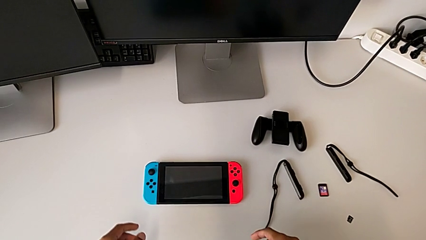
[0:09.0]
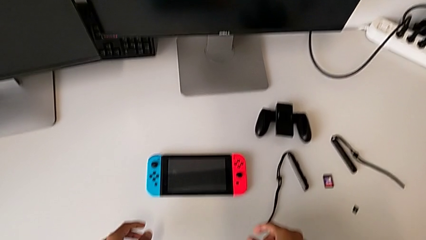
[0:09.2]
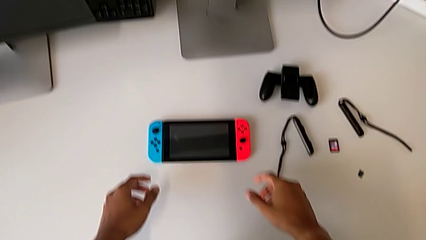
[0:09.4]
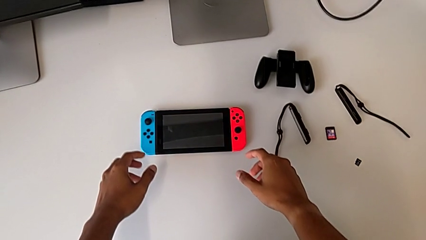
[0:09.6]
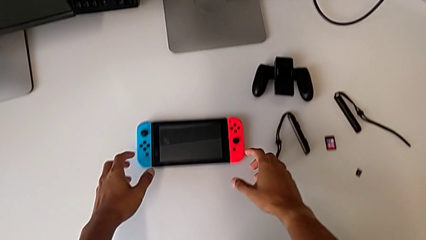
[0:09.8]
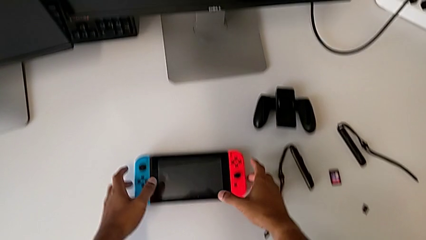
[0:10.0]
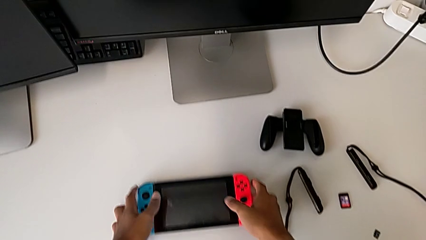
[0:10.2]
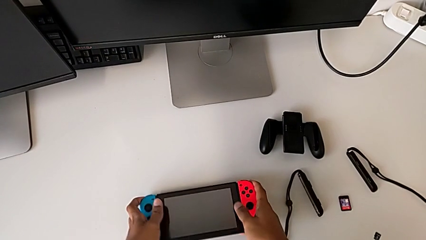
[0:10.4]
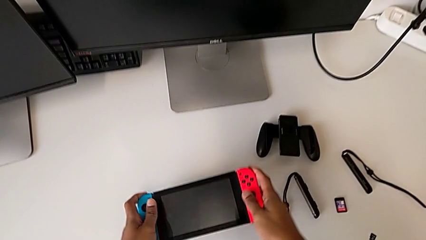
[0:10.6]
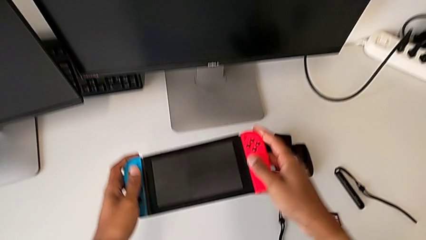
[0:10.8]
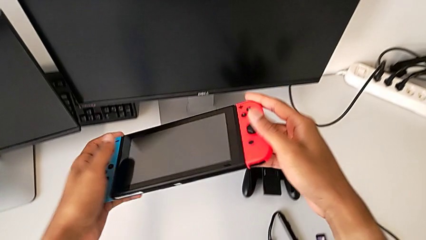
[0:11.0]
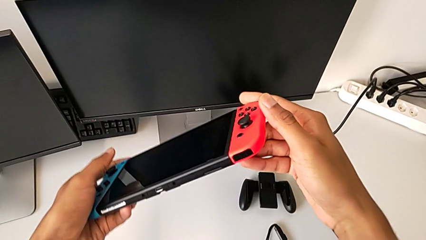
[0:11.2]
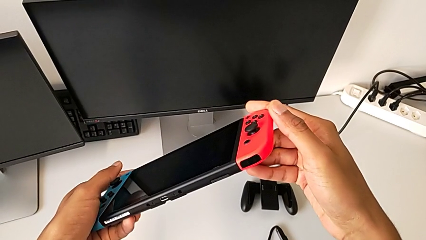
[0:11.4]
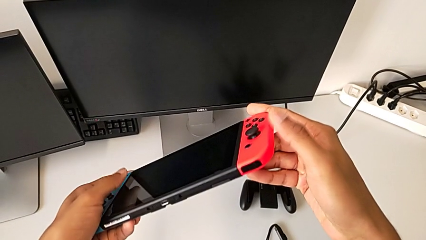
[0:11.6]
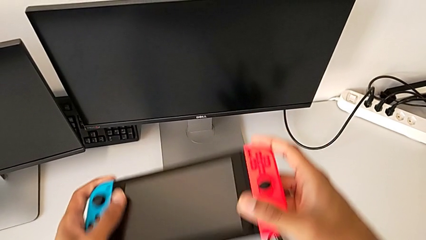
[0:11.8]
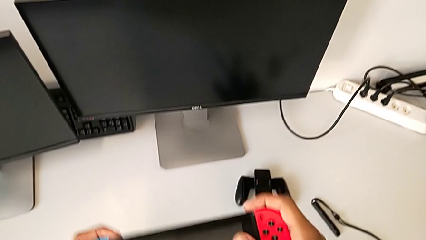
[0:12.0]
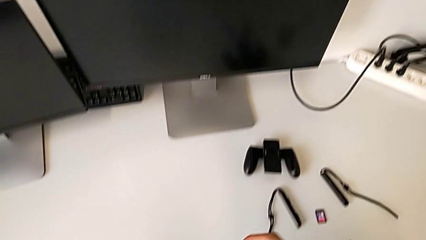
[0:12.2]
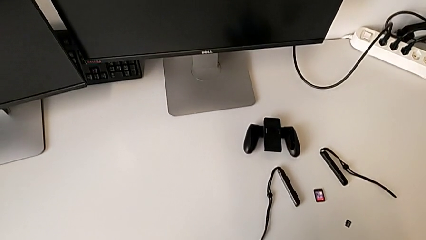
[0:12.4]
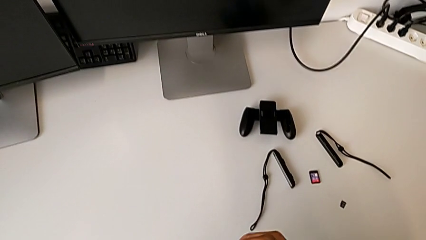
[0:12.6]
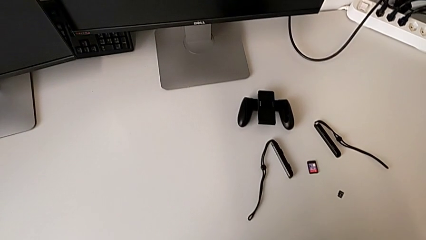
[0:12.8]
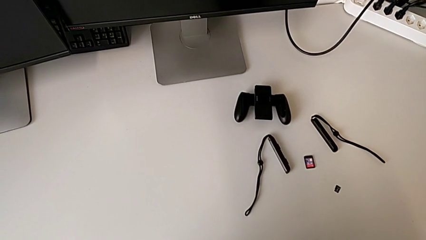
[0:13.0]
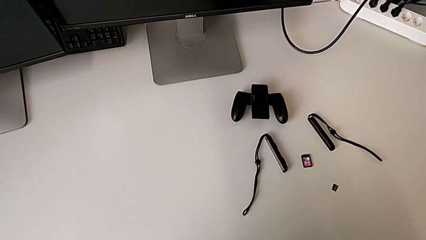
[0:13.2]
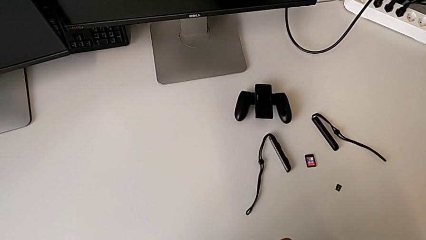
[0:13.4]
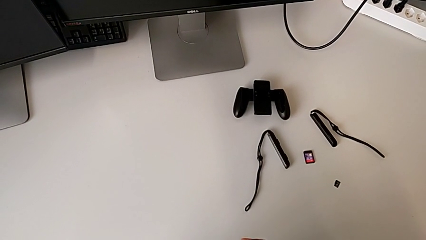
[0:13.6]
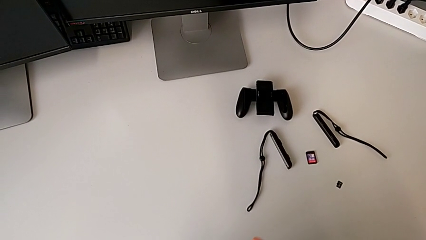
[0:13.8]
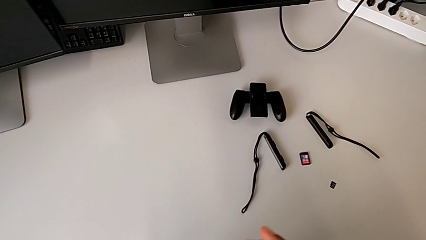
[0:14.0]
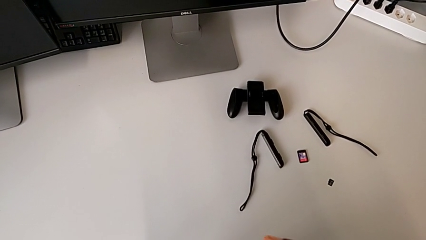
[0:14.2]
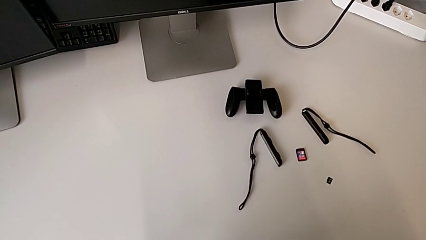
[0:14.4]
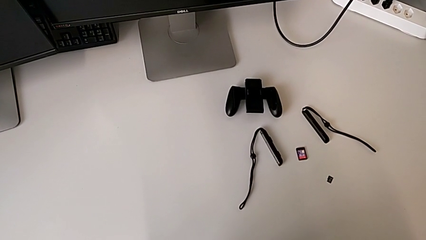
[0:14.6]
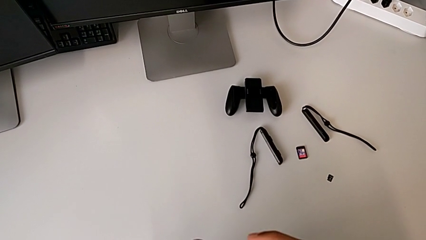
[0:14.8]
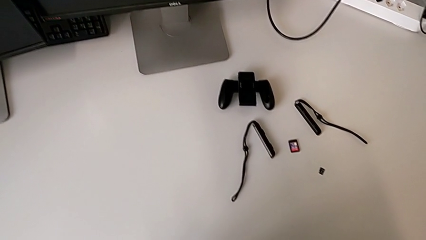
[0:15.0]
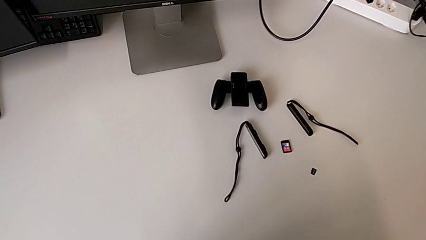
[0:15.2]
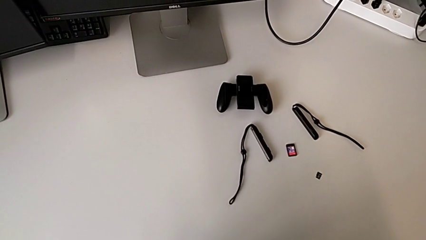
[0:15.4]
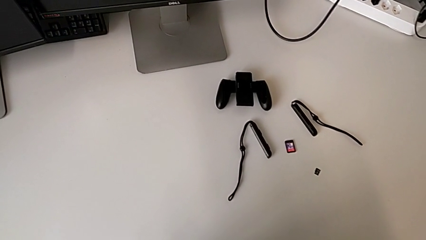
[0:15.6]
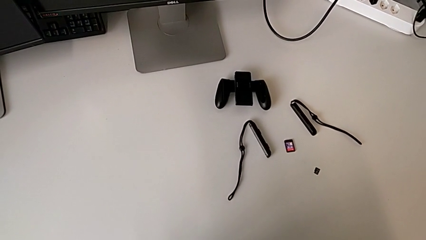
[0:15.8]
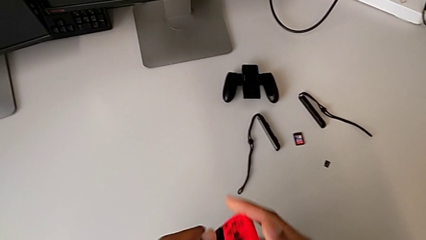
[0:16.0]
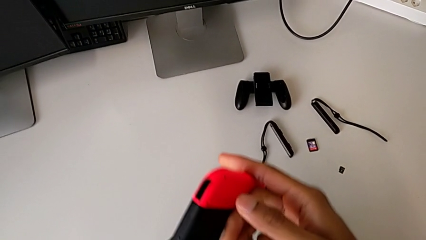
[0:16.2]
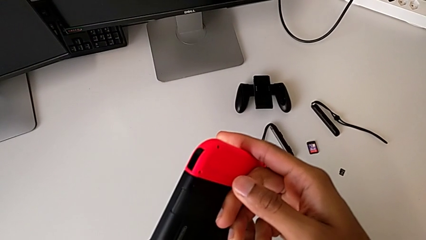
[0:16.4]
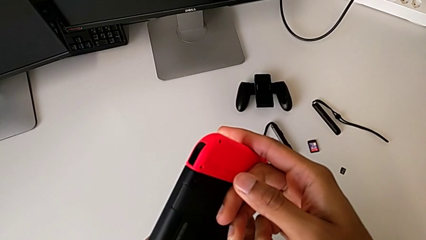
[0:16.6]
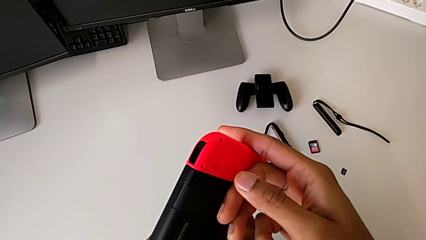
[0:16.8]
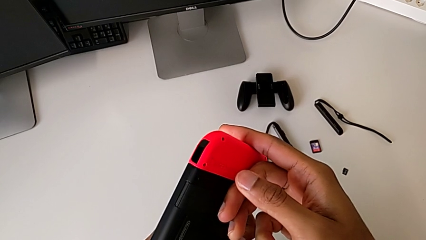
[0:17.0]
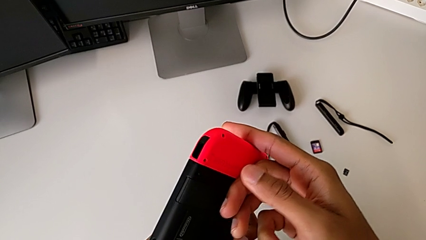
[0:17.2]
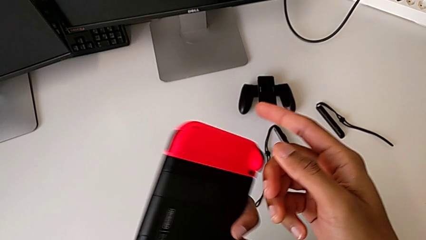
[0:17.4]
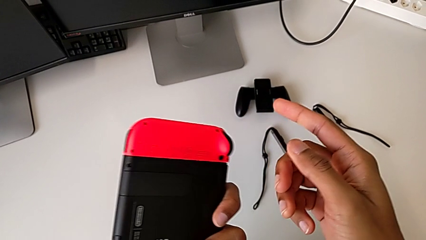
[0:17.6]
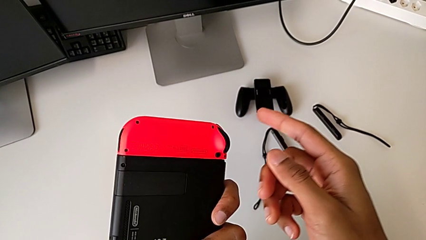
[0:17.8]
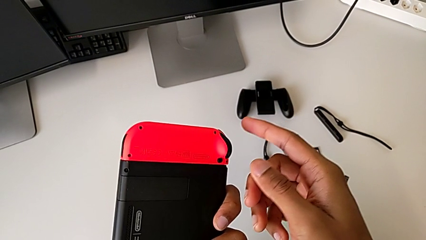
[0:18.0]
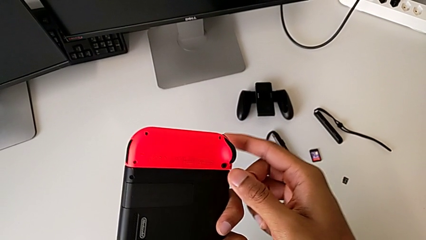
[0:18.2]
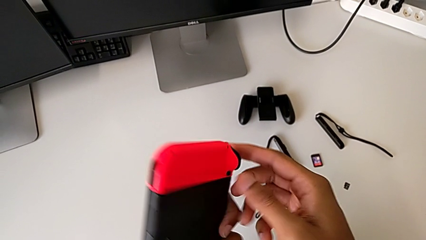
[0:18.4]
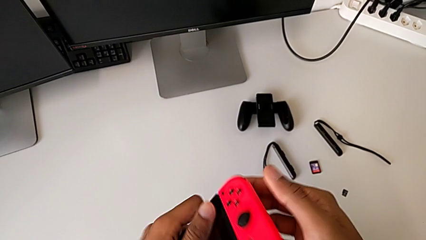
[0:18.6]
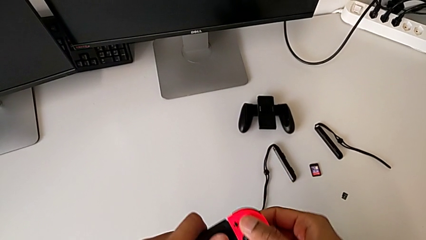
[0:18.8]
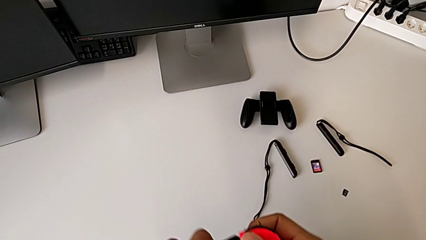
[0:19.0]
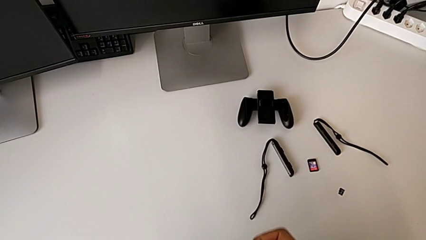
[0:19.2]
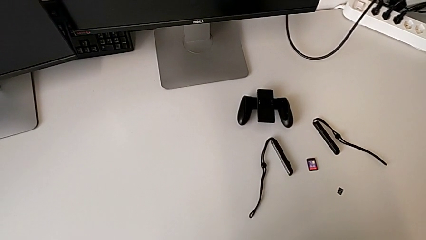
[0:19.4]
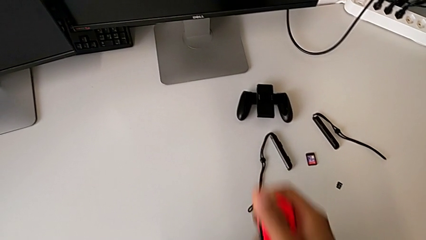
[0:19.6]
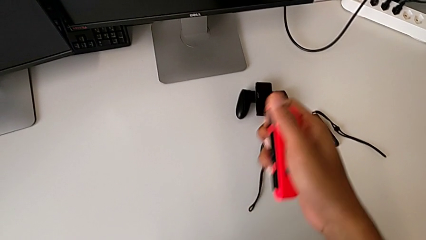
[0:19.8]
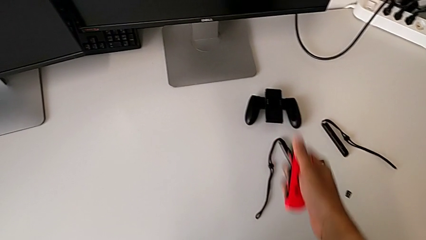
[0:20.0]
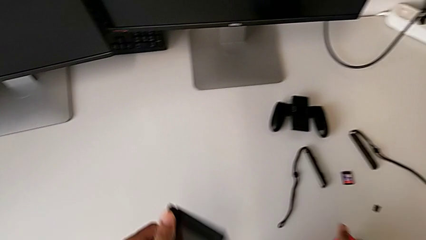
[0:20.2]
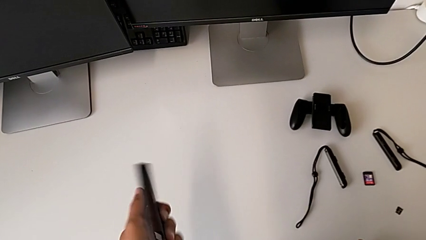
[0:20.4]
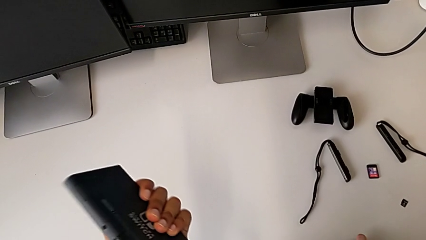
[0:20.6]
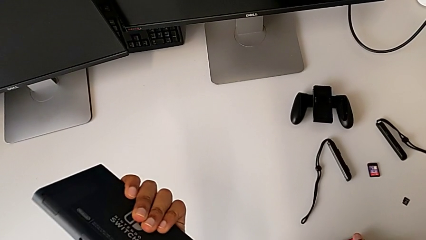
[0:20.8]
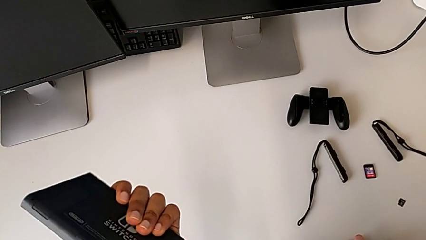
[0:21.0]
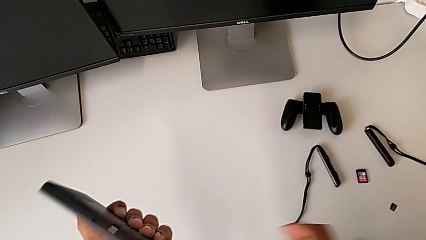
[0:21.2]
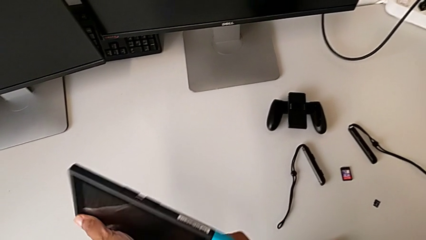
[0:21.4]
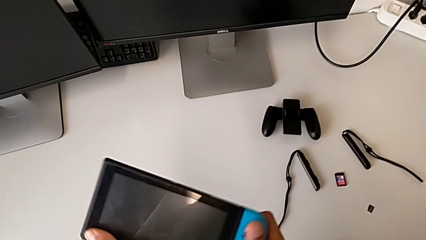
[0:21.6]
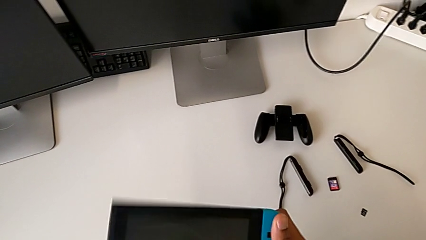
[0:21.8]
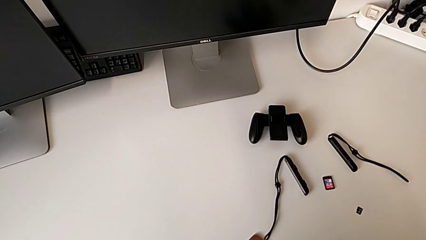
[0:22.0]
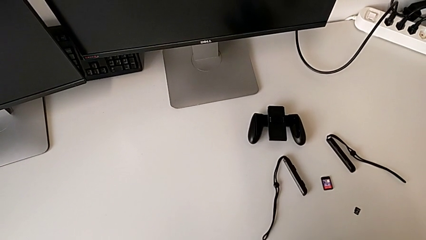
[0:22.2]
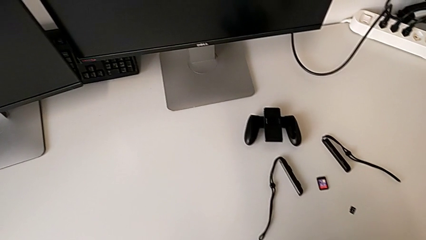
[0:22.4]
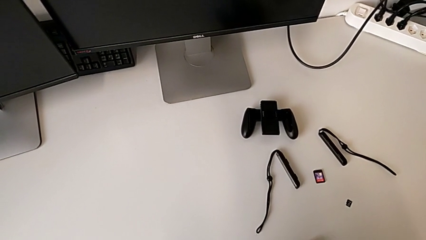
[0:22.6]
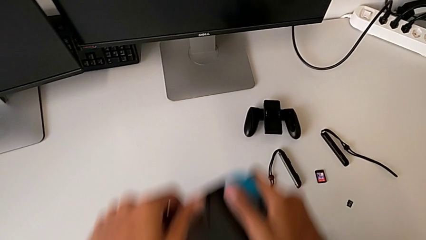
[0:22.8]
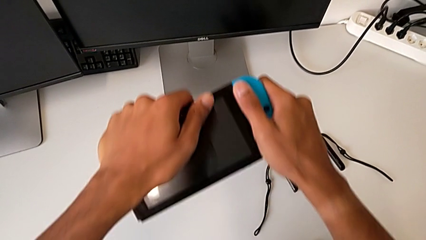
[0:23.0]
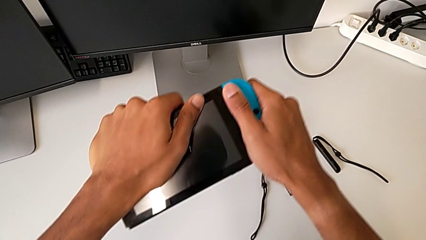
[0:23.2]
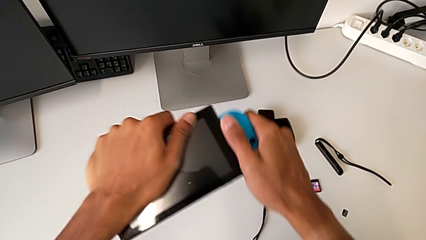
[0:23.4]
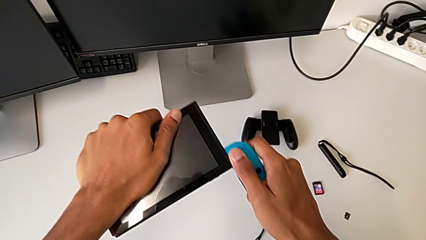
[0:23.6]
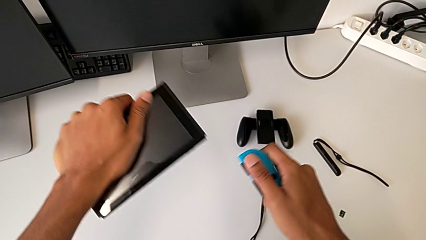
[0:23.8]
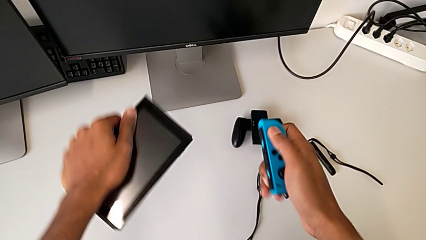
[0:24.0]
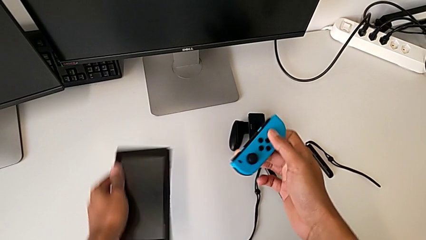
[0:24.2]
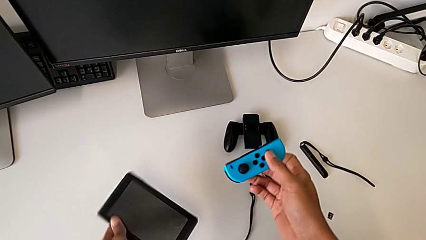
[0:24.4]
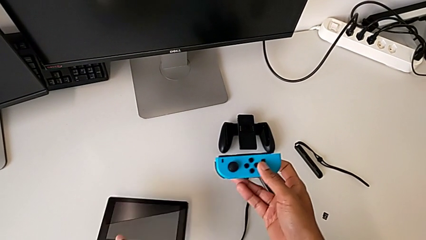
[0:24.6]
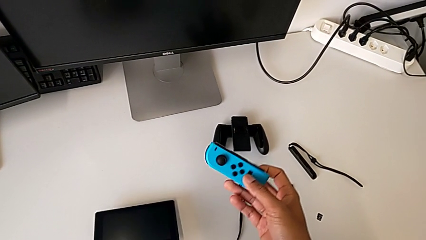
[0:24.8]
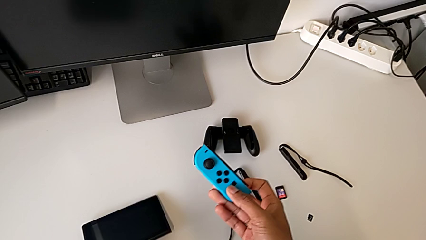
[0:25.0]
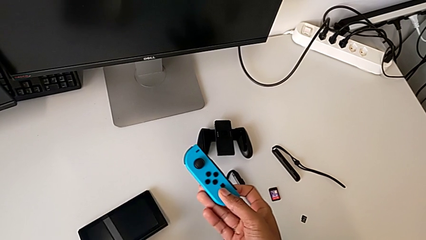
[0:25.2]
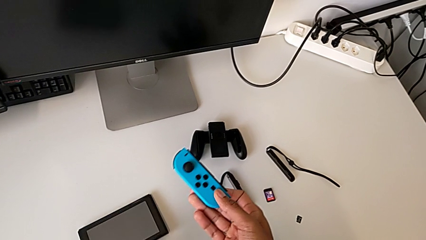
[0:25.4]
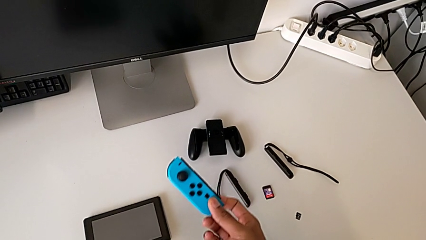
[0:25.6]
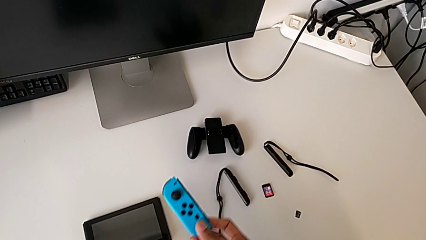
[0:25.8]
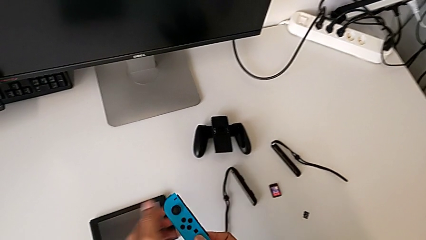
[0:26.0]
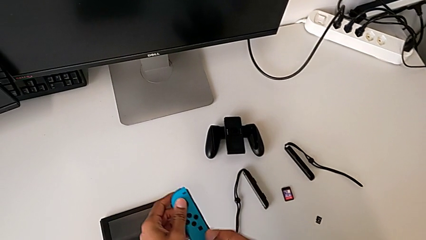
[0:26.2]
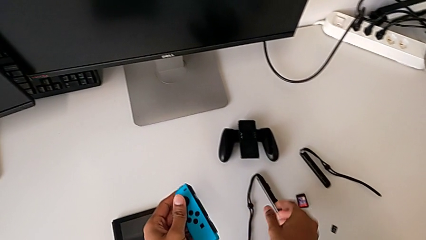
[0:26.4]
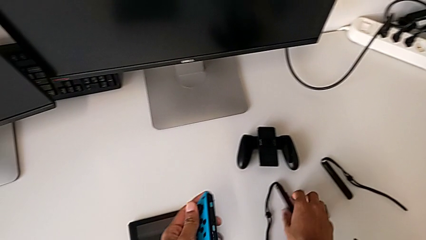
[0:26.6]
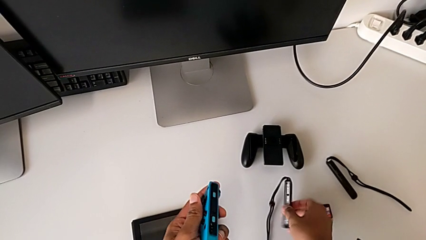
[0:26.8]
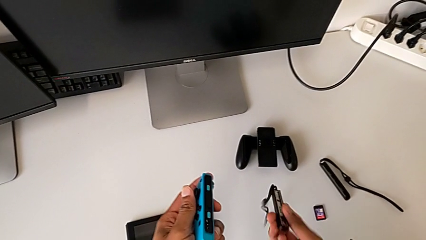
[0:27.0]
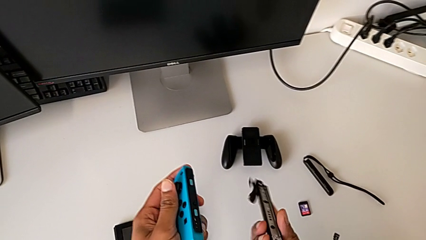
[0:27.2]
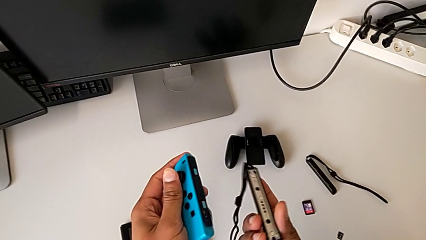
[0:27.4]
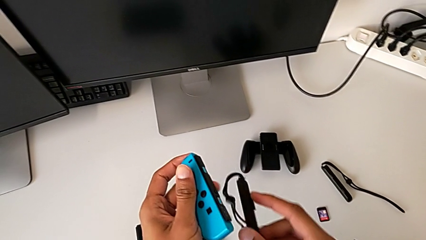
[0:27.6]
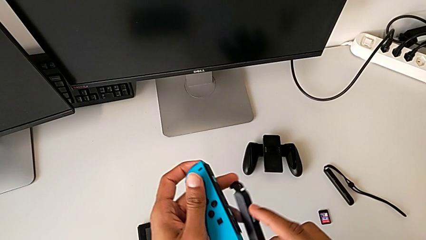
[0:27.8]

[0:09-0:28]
The camera wearer is changing the Joy-Con controllers from the Nintendo Switch to the comfort grip. They grab the Nintendo Switch, lift it, withdraw the red Joy-Con strap, withdraw the blue Joy-Con strap and grab the blue Joy-Con controller.
